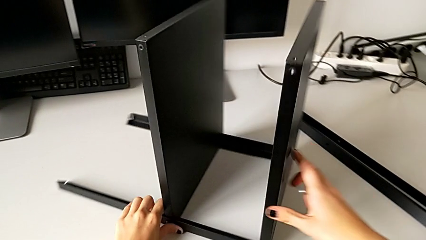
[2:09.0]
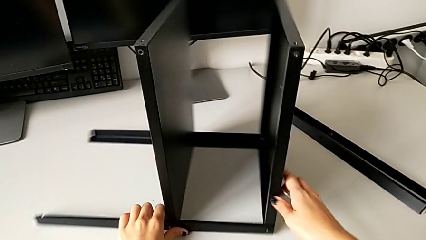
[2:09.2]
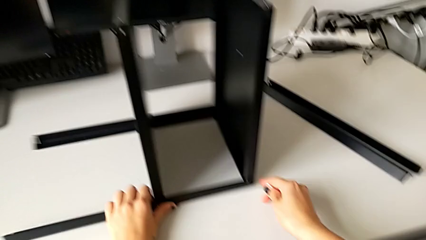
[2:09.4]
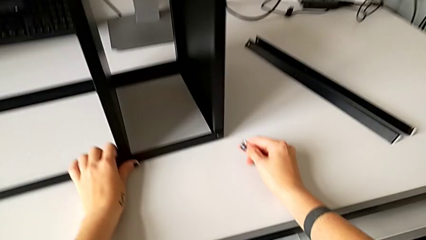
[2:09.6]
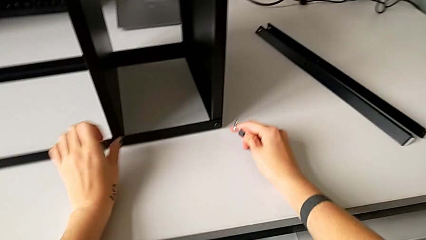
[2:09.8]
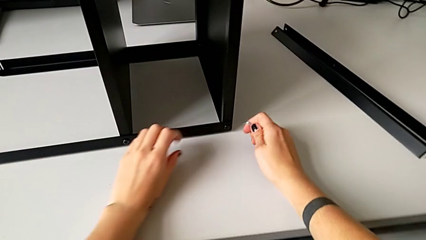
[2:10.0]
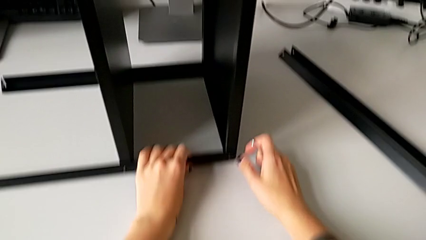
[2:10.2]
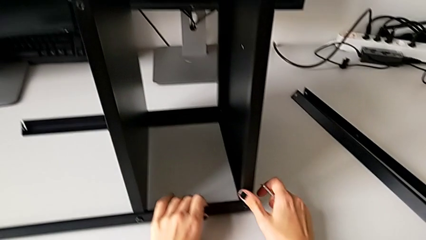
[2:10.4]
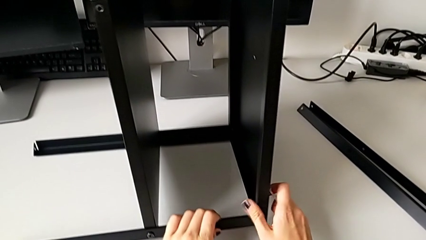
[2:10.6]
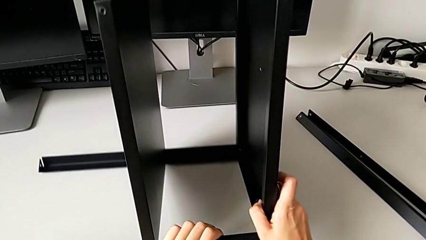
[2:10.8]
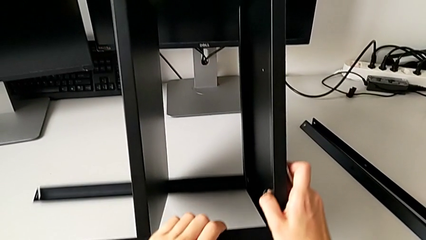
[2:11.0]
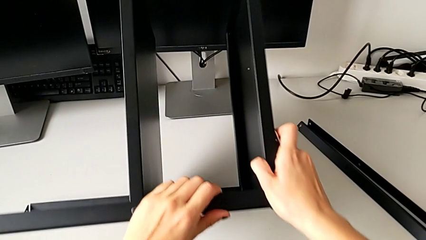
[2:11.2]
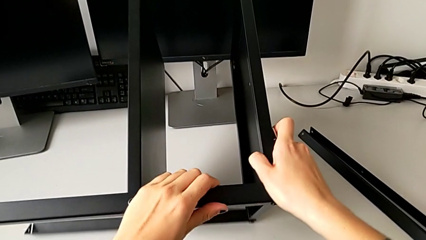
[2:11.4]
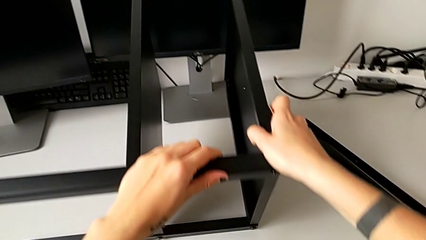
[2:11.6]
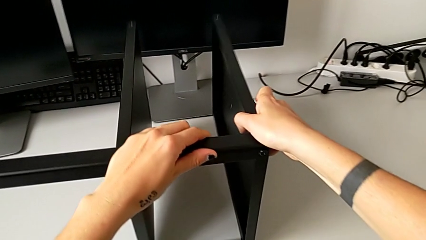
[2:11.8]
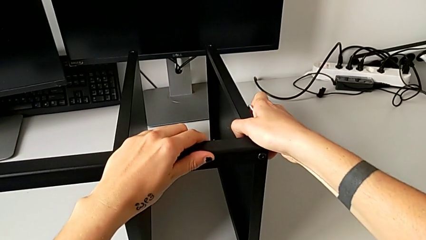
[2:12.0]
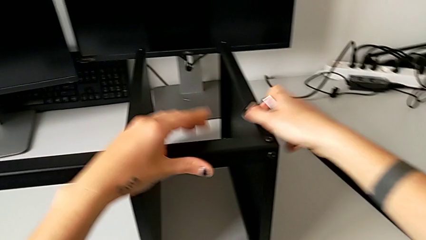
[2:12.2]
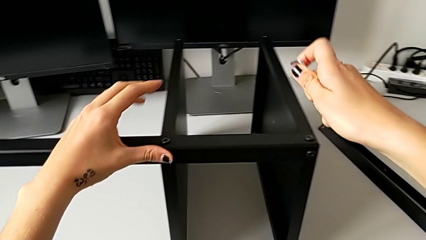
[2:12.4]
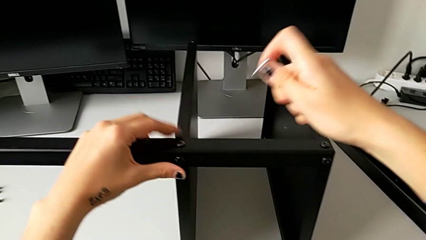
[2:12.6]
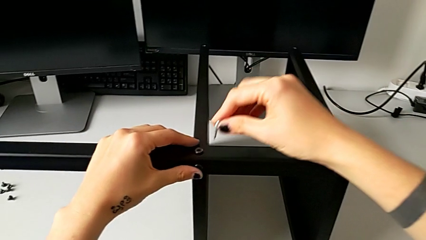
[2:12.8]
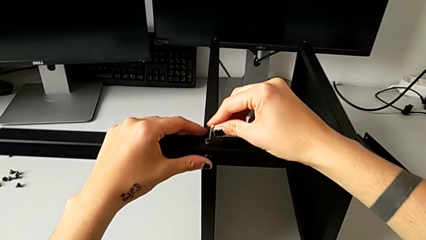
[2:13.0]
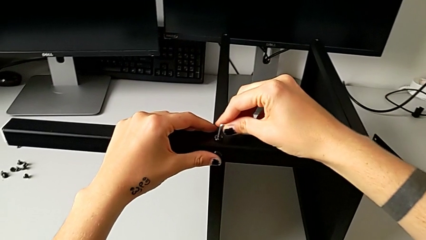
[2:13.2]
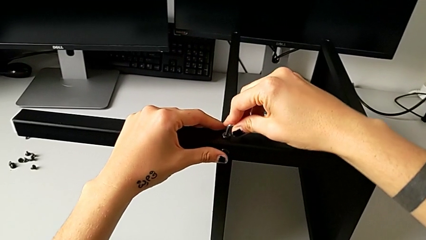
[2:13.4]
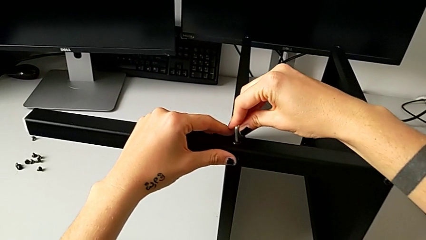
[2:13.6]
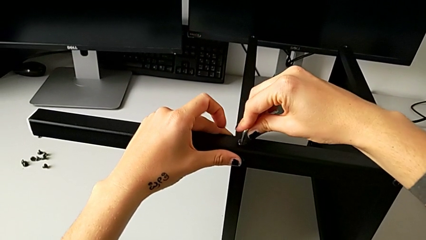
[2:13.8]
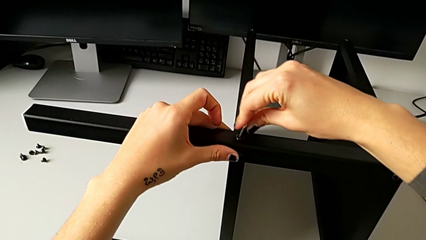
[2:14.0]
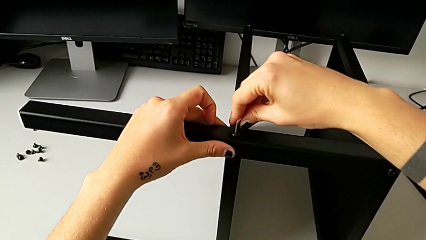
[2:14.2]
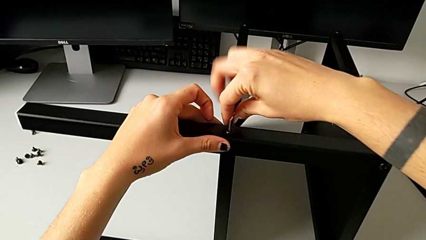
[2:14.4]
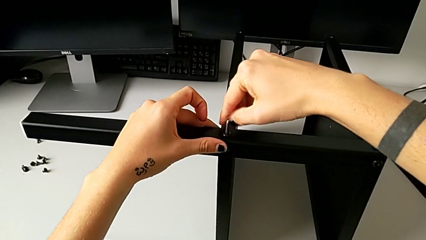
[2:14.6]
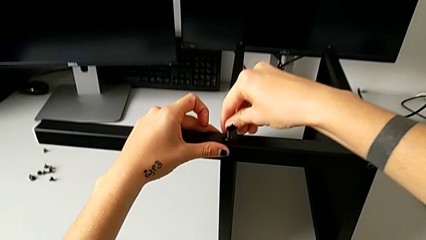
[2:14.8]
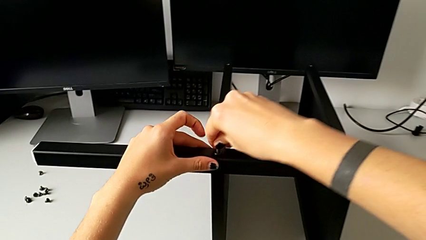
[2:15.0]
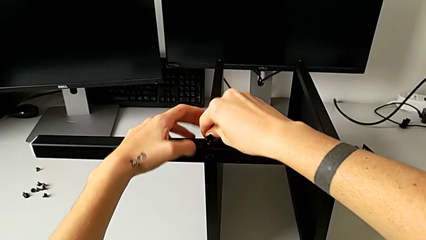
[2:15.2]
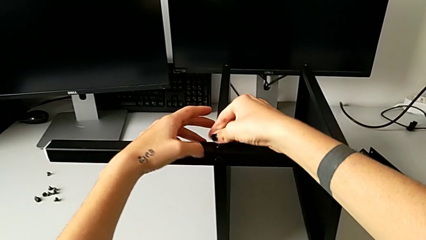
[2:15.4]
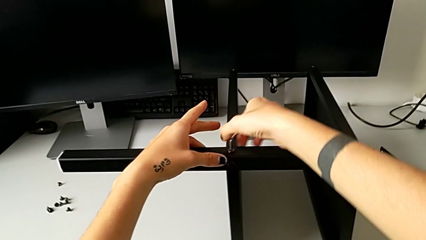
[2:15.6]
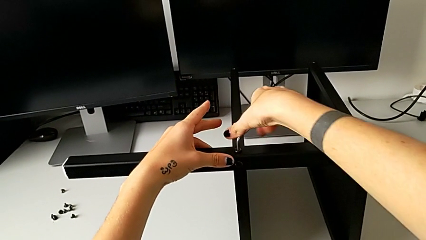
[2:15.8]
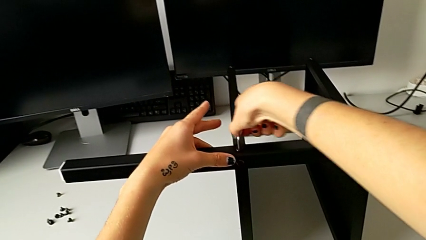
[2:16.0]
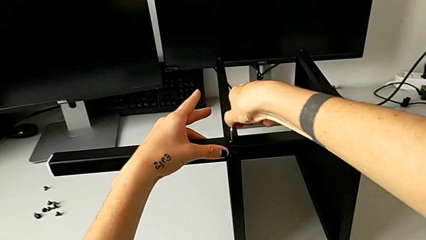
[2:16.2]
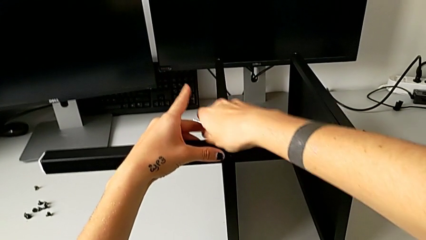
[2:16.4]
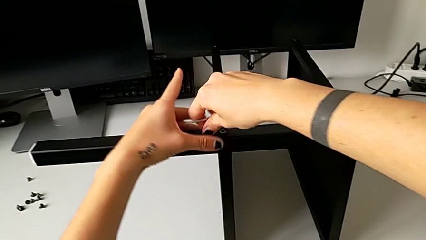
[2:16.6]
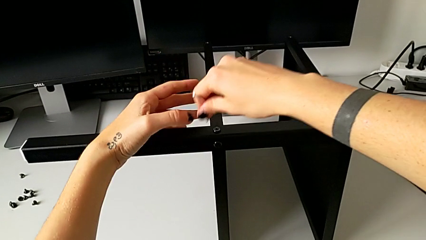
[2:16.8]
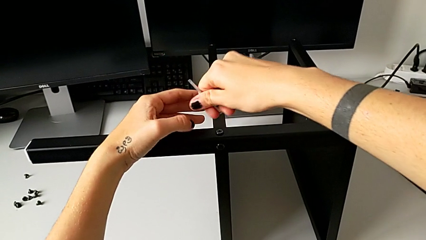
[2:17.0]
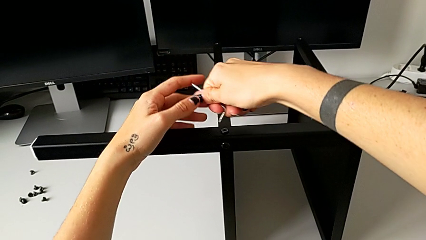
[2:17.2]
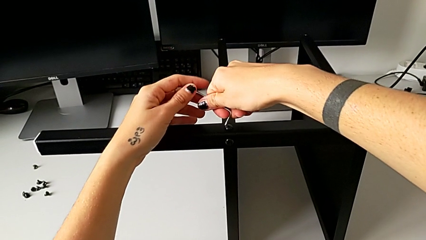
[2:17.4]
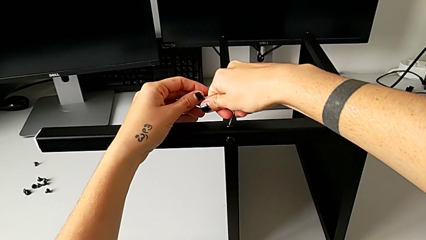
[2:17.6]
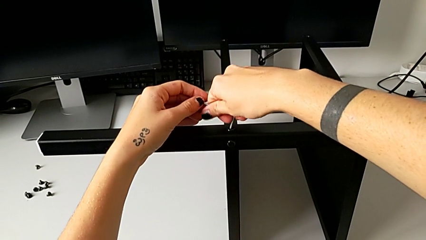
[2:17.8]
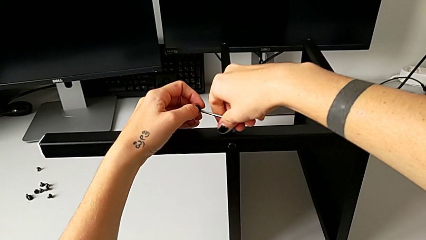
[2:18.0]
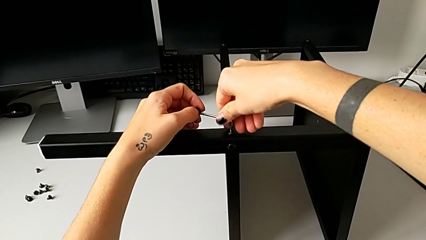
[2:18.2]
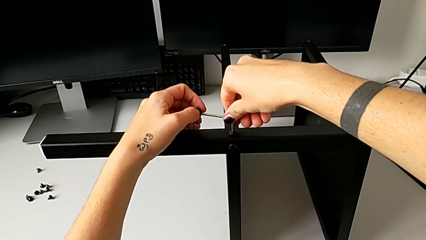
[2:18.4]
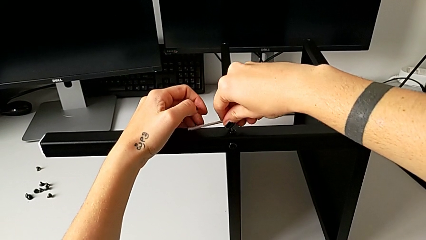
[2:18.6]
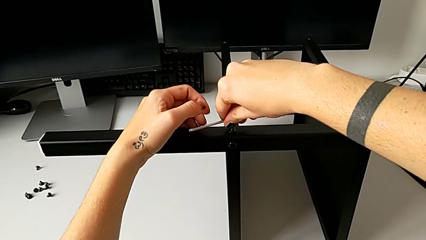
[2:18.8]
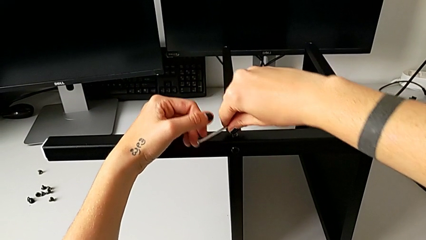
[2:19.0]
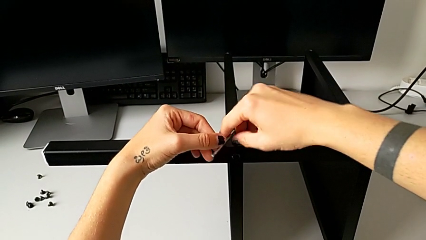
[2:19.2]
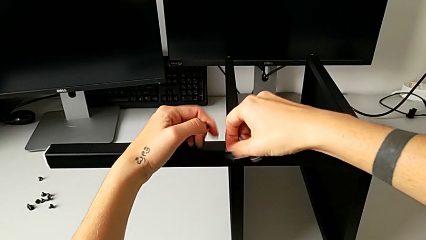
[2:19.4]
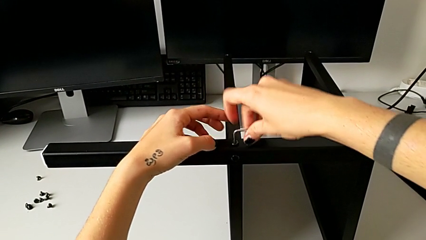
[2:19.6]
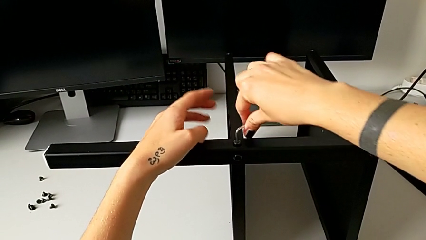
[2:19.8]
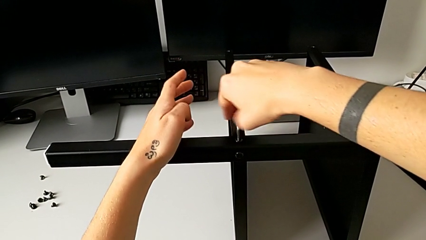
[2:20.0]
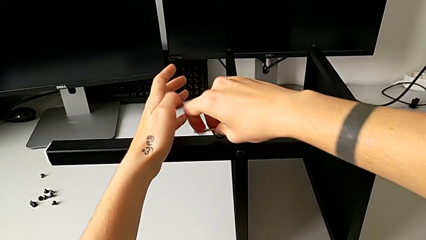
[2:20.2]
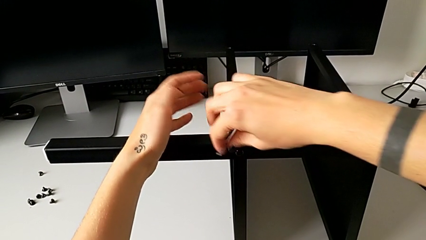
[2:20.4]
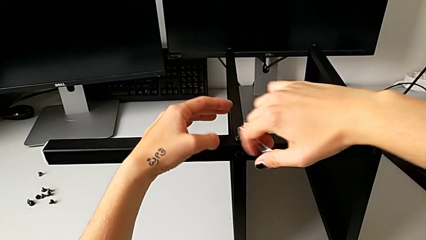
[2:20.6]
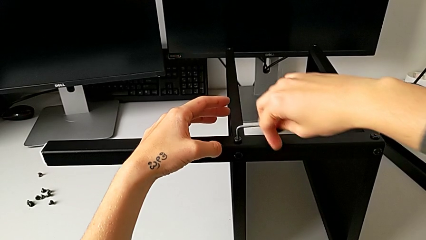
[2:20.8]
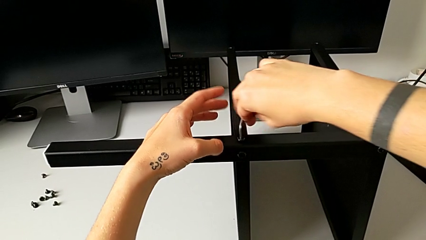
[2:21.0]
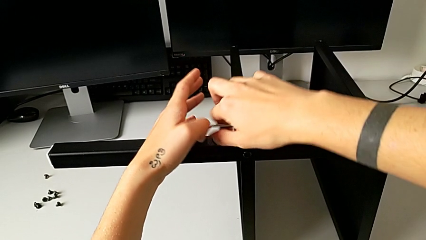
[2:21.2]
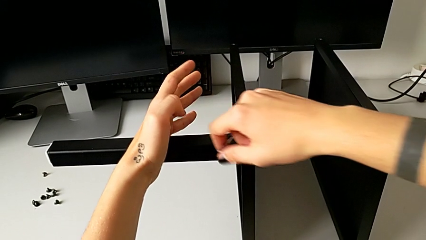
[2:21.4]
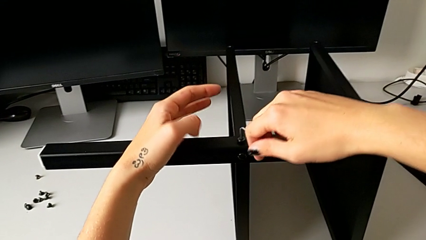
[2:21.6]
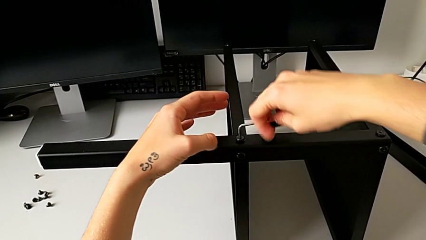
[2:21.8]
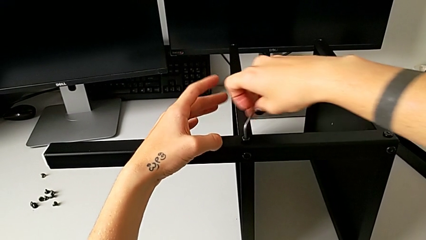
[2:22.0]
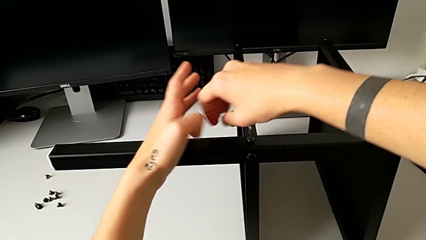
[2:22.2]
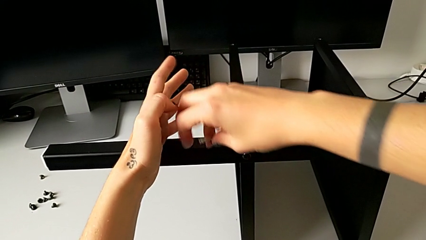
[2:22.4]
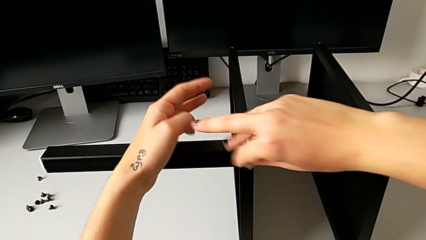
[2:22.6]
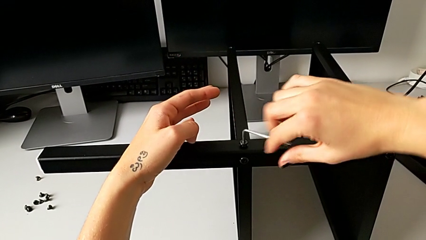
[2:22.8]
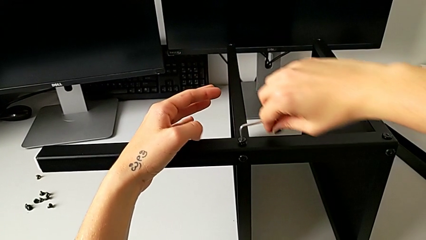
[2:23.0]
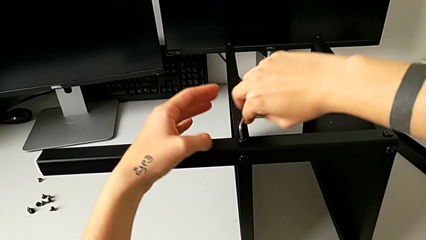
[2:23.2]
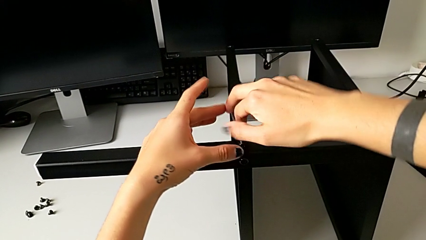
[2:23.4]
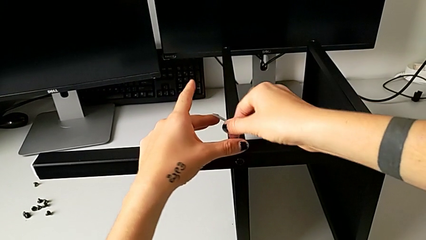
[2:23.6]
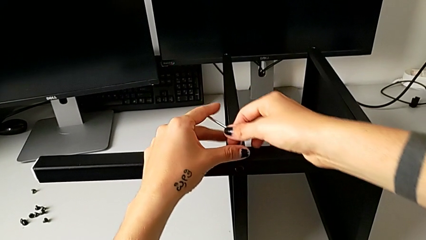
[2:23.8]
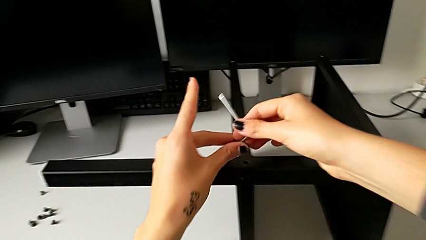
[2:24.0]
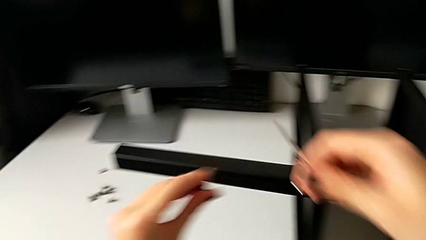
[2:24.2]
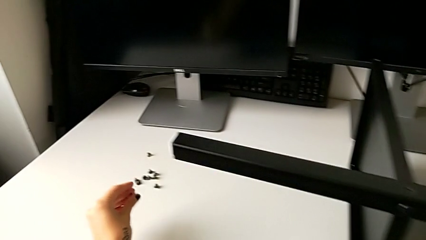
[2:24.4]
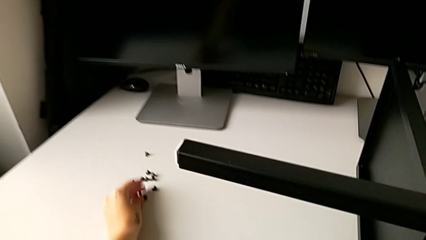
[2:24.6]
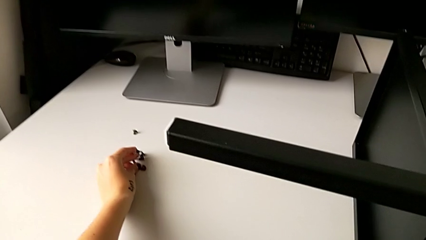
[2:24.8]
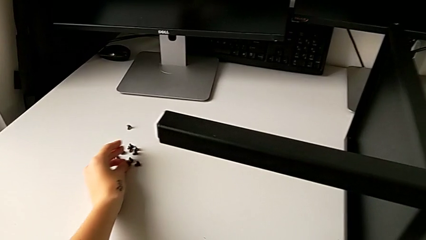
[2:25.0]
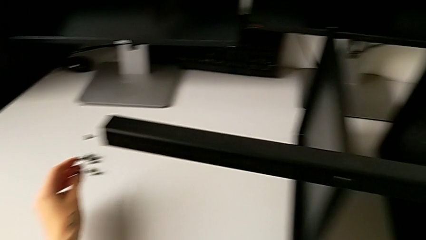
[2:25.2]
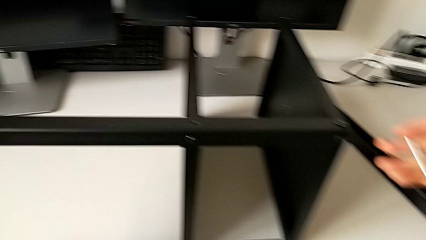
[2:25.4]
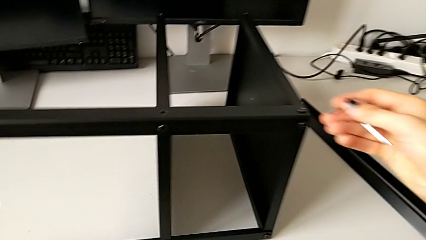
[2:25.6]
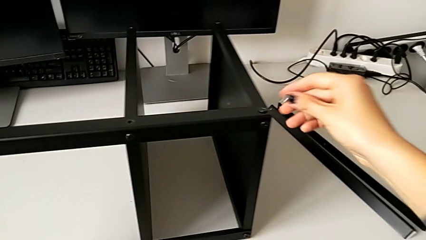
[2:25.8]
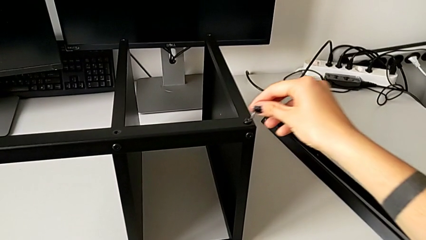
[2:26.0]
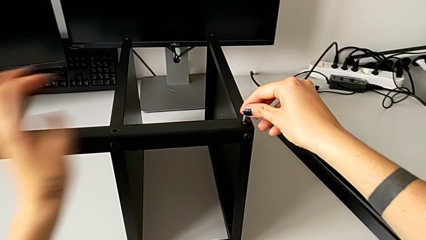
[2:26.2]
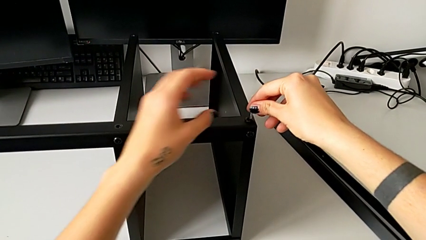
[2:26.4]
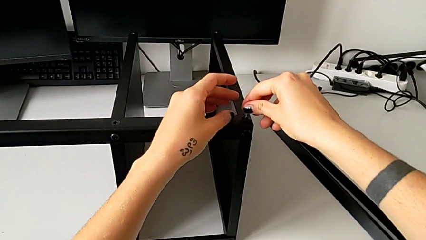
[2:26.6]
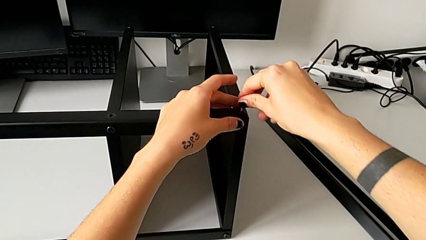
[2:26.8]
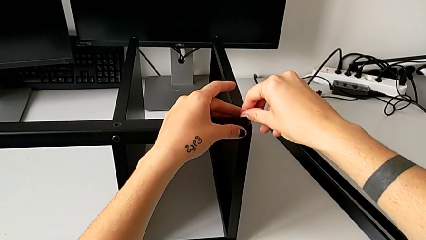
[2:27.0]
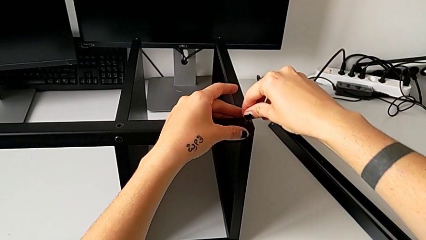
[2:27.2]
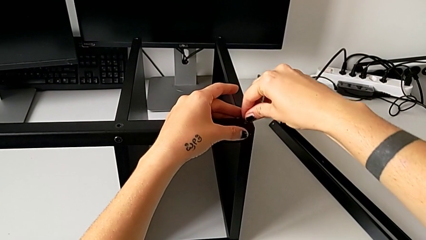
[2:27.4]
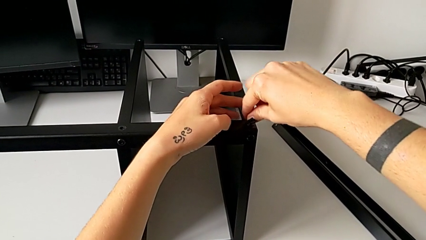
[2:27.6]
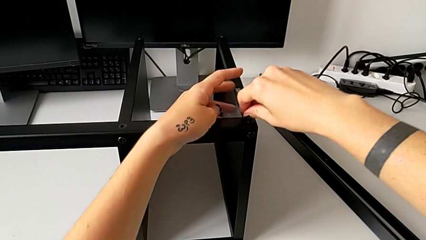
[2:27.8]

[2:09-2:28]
The camera wearer is unscrewing the third leg. They slide the nightstand, rotate it, insert the hex socket head, unscrew it, disassemble it, withdraw the Allen wrench, place the hex socket head and insert the Allen wrench.
